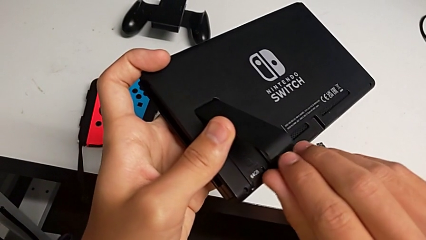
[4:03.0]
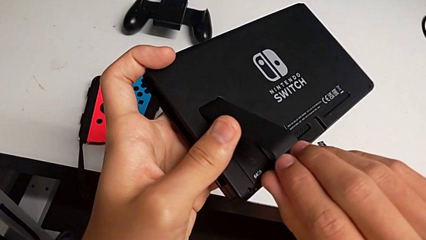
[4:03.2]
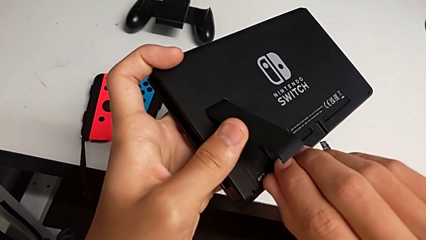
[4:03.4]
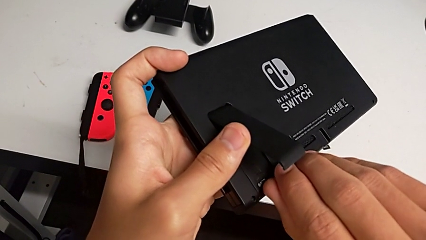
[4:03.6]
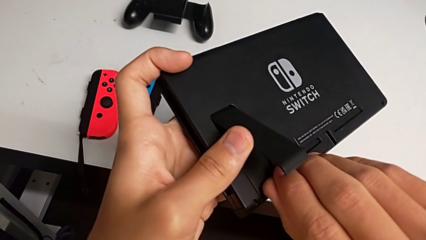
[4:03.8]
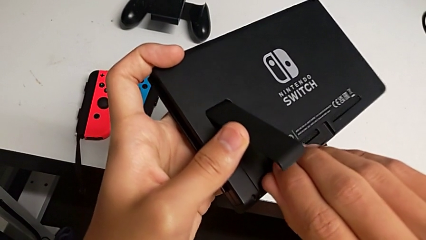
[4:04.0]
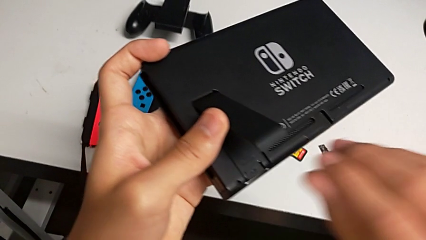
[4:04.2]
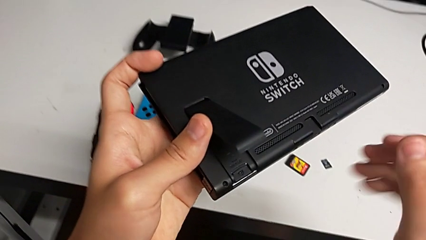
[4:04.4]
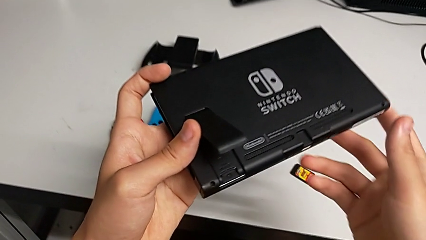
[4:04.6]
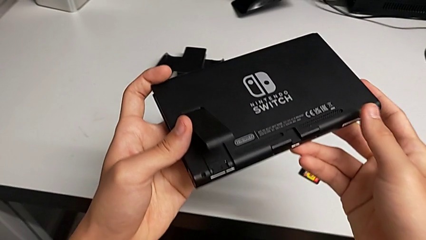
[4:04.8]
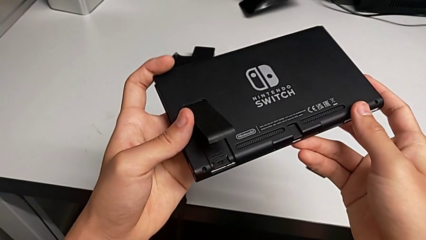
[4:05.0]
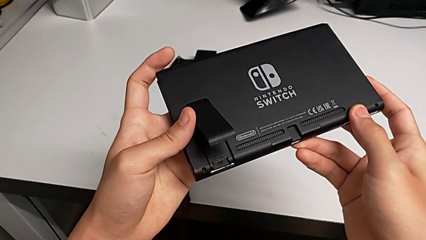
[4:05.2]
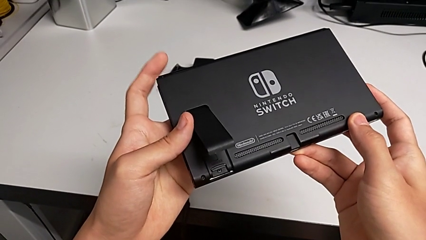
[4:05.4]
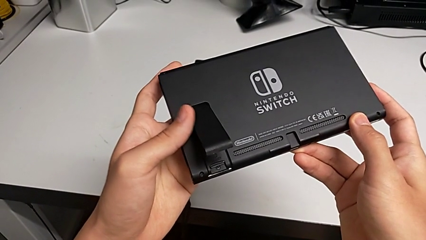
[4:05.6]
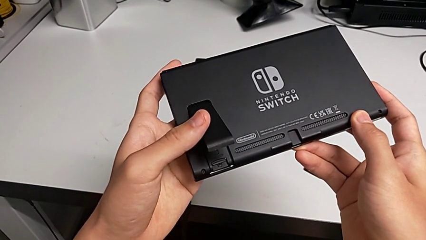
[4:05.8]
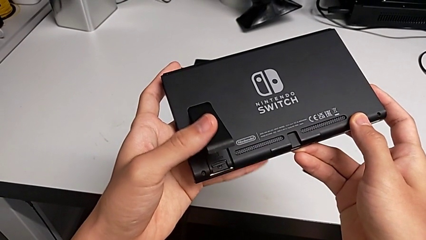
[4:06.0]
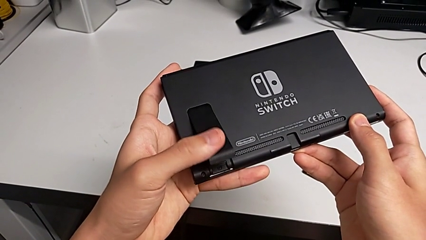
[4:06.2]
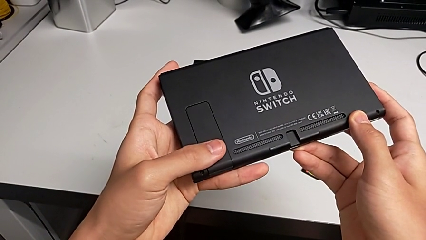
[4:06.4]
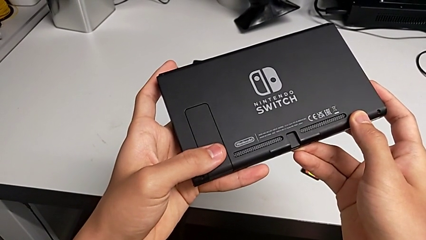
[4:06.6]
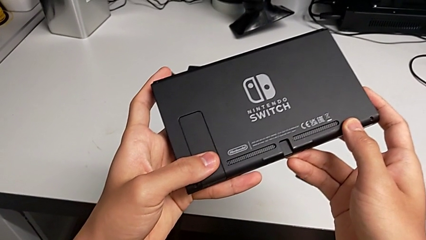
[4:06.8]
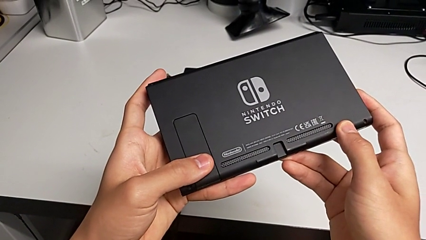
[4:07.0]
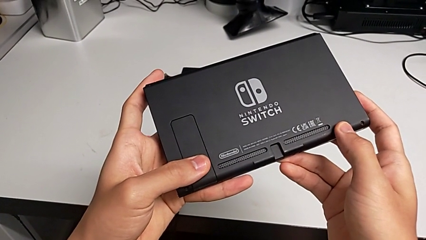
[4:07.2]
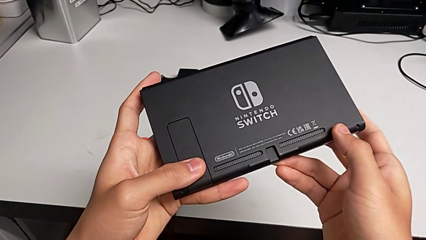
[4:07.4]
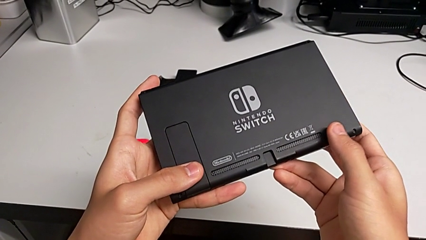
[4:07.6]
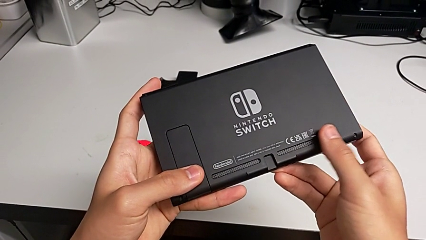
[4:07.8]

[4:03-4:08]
The camera wearer is inserting a new Micro SD card into the Nintendo Switch. They close the kickstand.

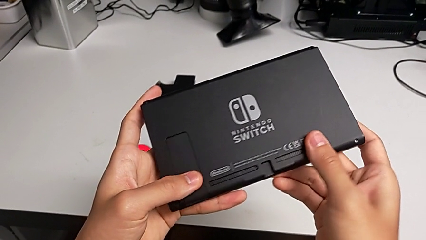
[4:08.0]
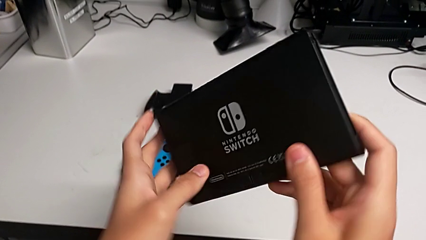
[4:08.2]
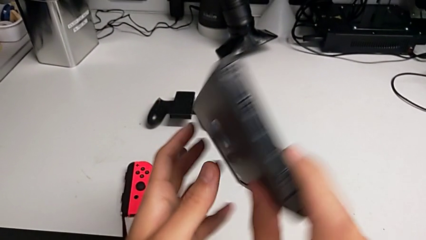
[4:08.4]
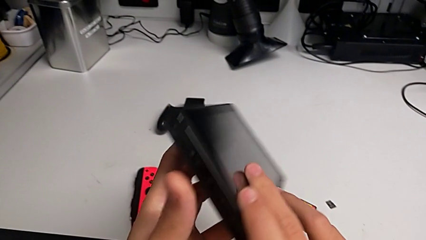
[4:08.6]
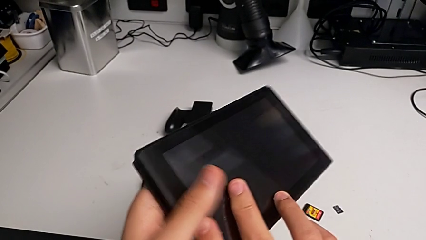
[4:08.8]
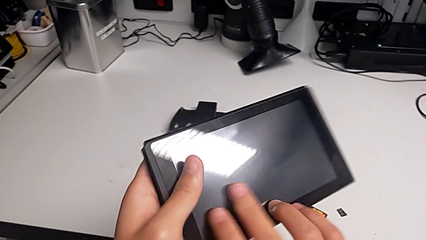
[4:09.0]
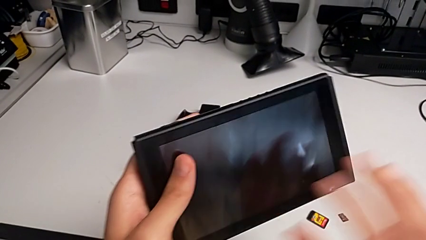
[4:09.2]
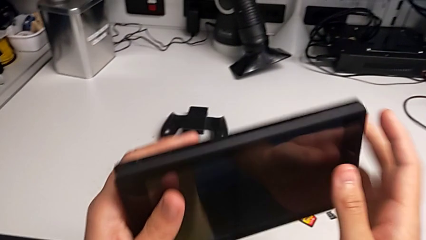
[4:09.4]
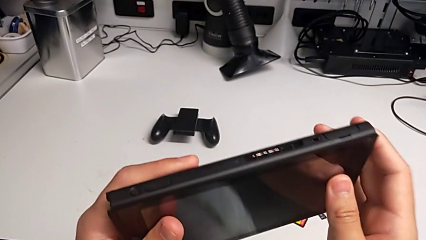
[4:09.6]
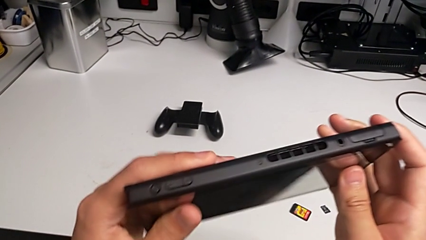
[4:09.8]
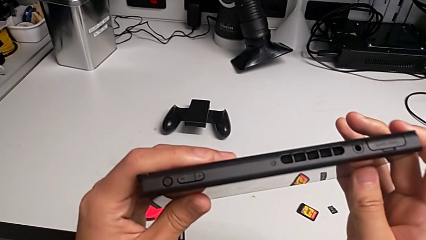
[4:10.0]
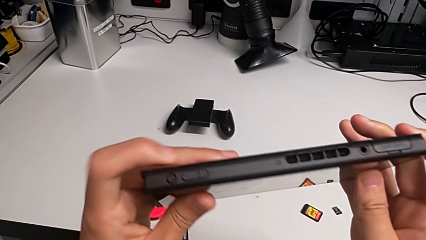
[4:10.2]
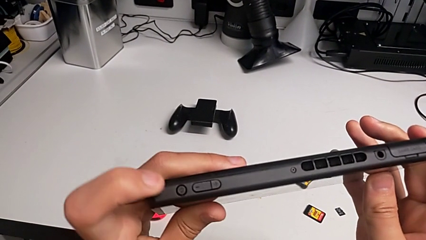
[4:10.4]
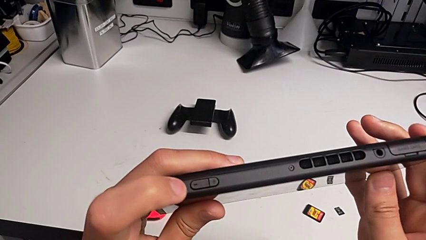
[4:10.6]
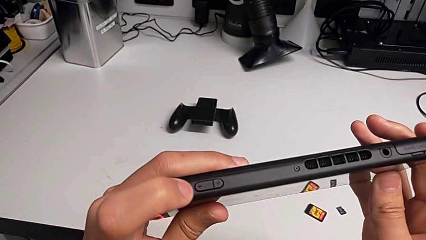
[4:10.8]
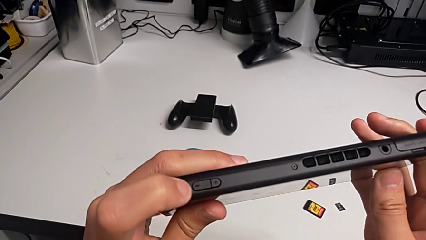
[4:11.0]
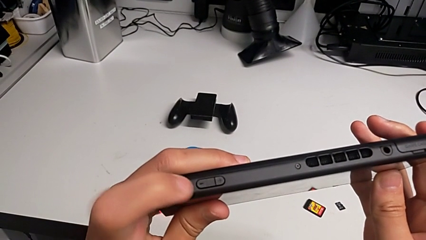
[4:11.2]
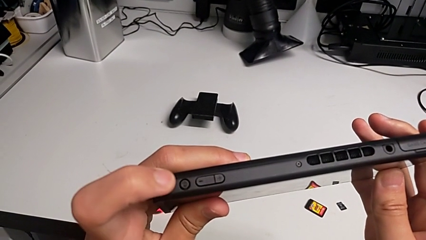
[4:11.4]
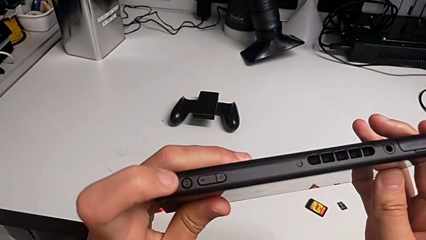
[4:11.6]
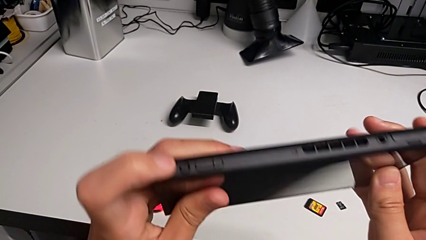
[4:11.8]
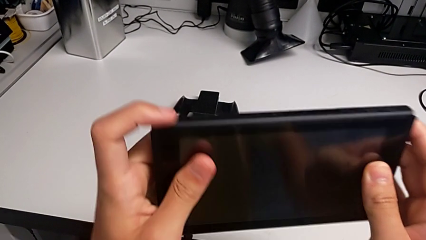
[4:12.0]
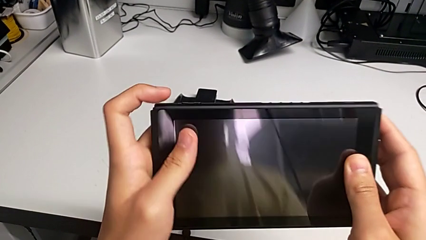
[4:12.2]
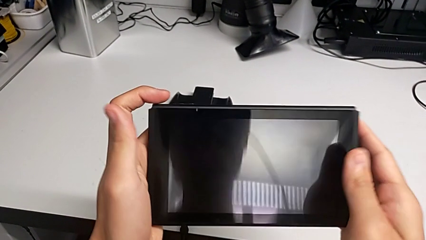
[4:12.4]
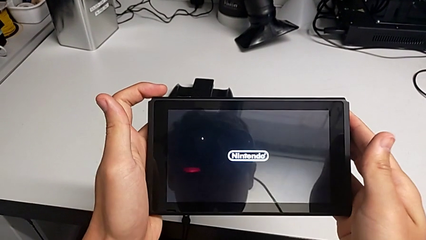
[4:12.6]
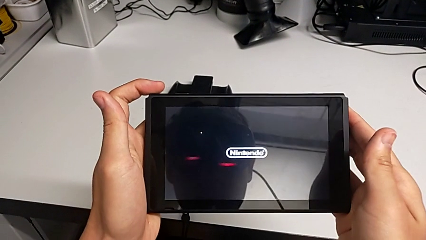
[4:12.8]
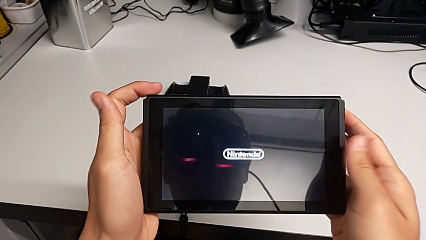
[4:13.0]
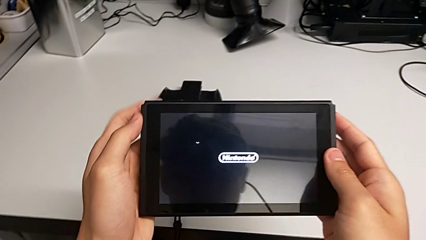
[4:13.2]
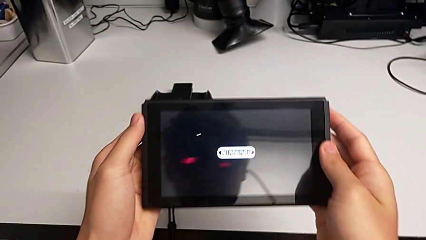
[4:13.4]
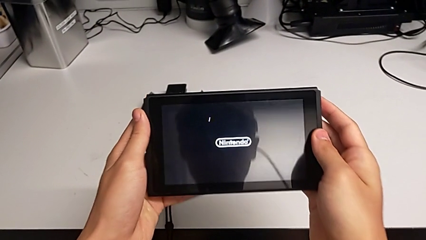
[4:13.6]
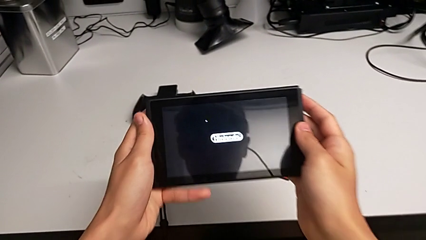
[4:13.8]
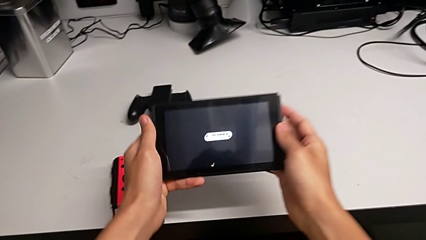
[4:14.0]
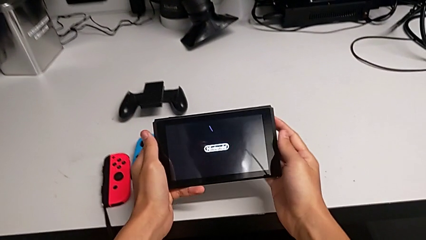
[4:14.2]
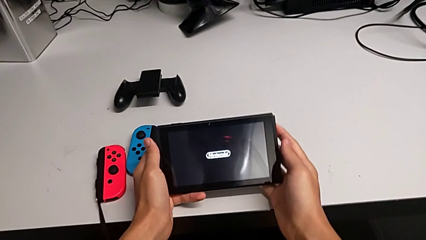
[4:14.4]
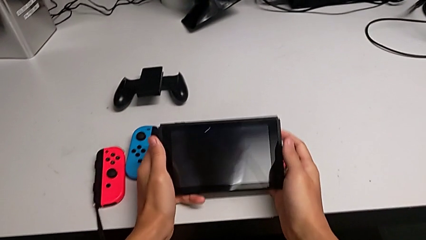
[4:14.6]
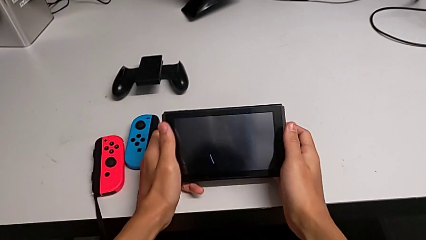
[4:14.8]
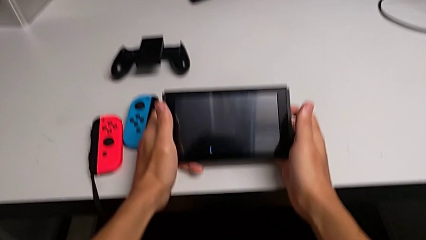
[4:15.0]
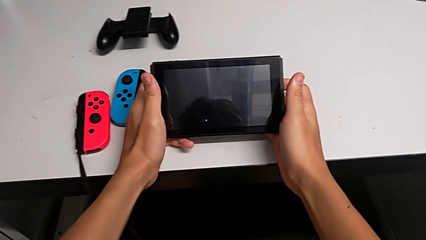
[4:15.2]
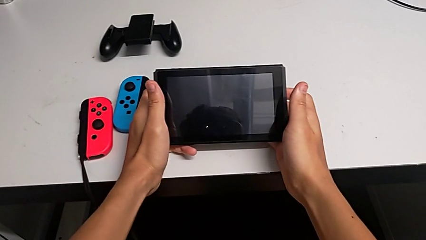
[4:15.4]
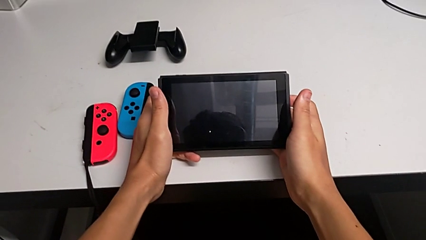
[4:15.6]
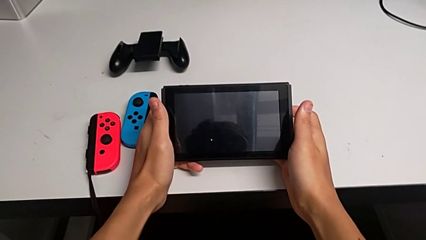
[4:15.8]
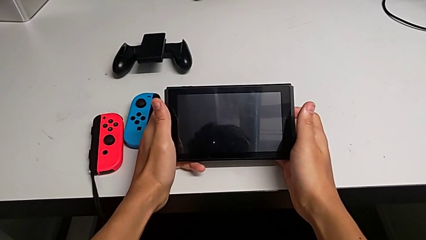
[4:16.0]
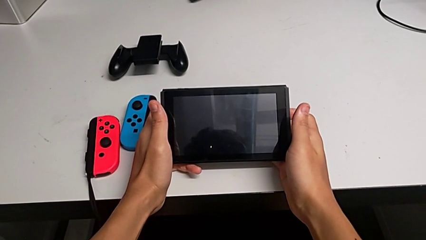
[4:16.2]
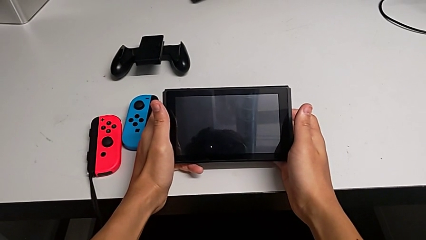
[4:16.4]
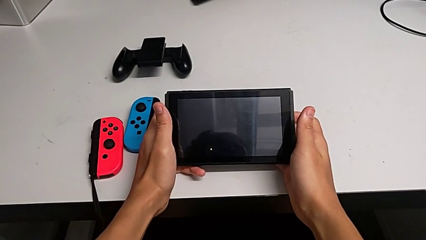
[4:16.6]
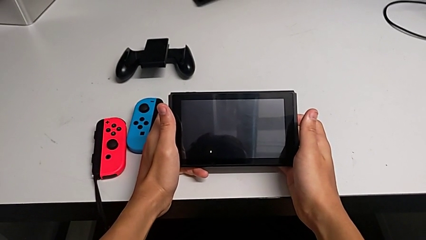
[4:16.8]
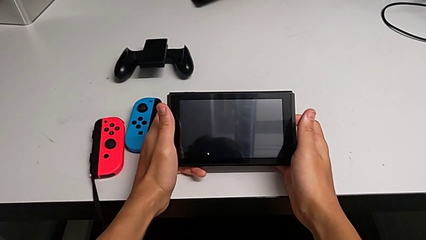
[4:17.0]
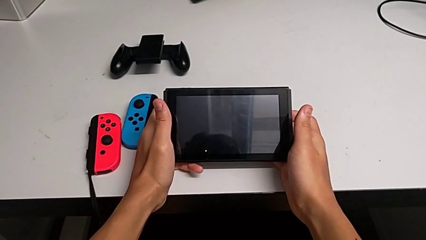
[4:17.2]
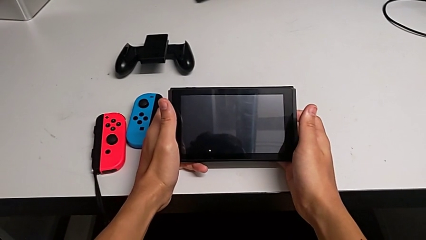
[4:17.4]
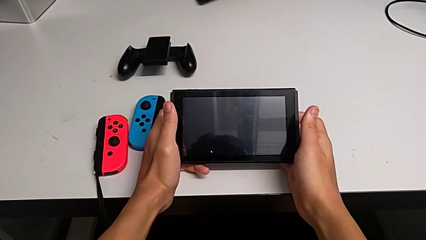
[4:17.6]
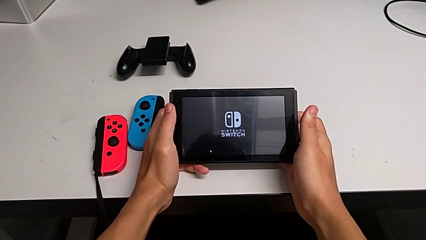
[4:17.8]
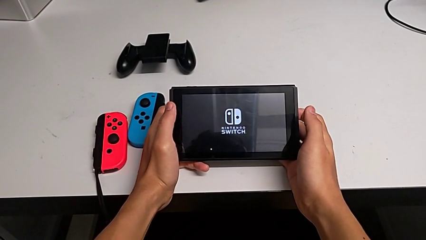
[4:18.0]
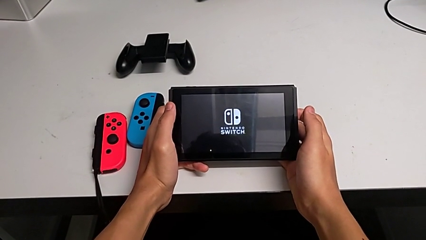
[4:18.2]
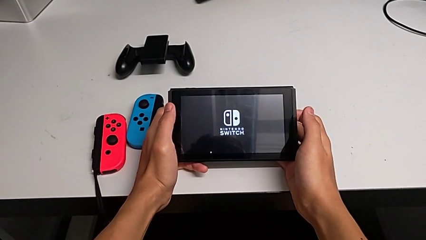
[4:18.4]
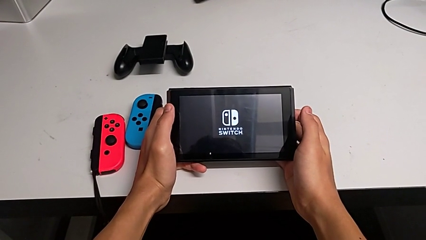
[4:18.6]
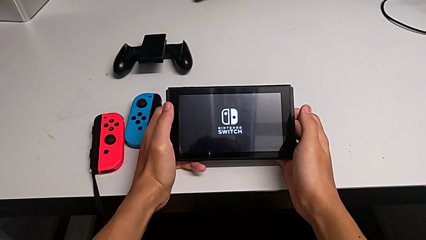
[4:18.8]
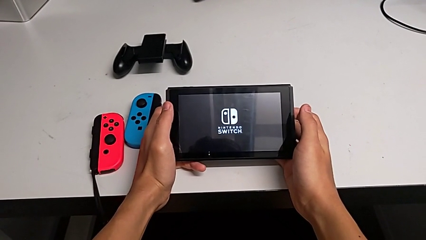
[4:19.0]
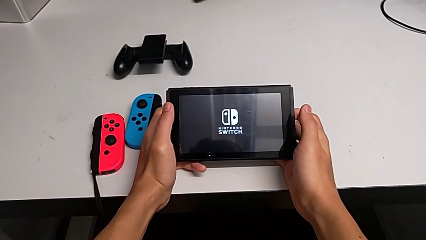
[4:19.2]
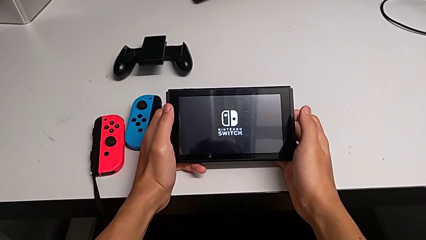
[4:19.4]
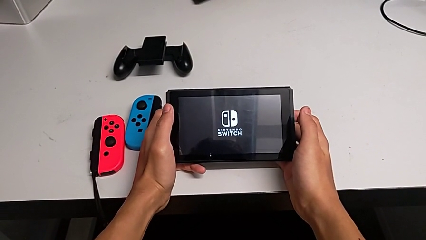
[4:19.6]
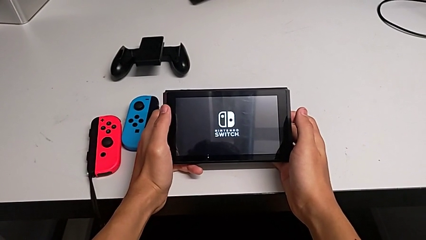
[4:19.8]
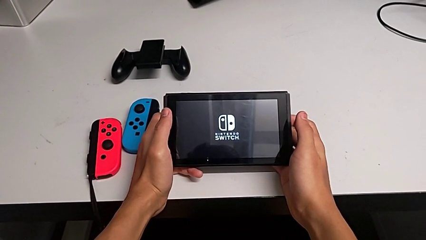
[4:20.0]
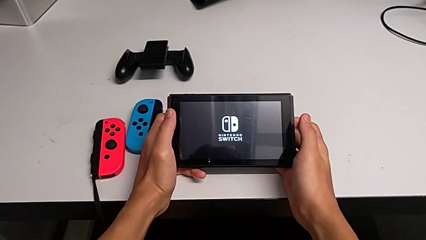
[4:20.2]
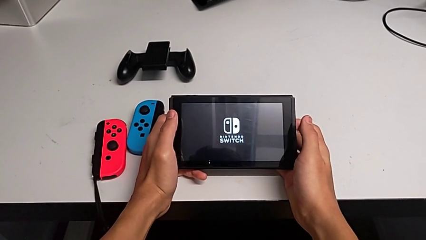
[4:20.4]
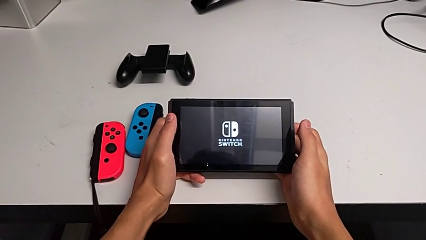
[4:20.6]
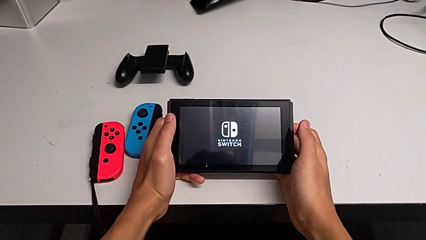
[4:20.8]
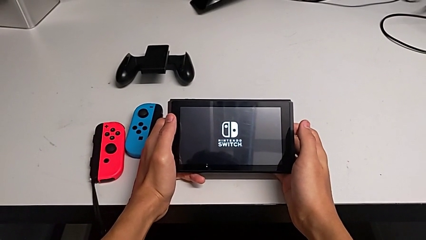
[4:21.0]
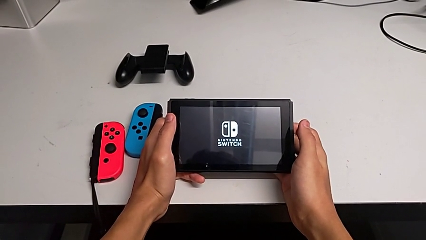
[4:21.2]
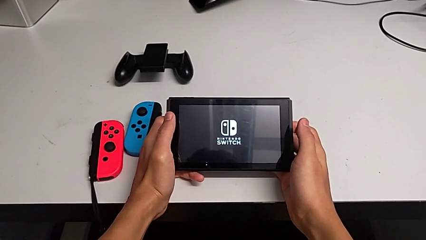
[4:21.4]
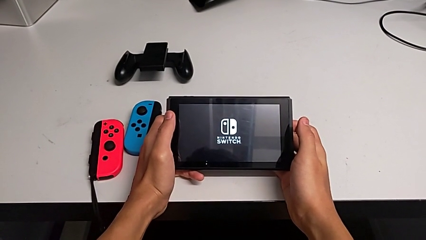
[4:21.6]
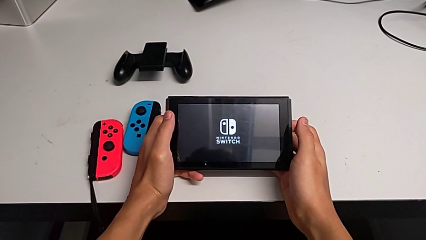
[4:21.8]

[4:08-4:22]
The camera wearer is turning on their Nintendo Switch. They rotate the Nintendo Switch and press the rounded button.
